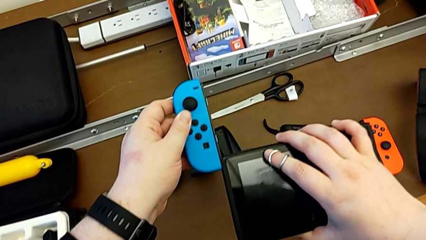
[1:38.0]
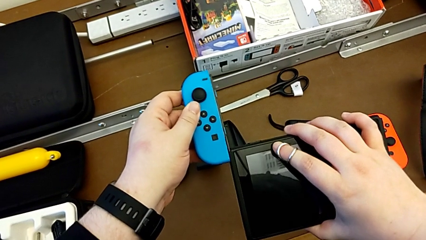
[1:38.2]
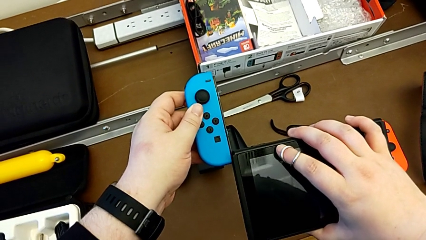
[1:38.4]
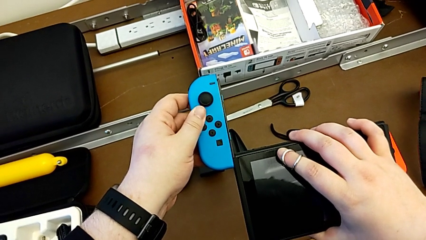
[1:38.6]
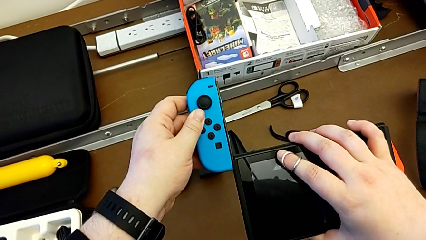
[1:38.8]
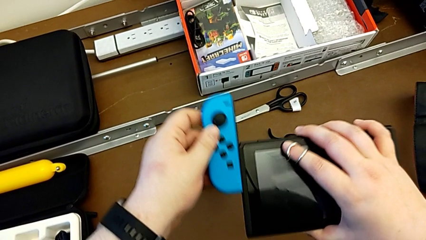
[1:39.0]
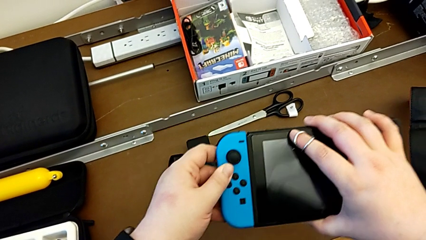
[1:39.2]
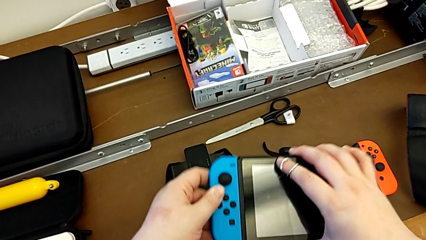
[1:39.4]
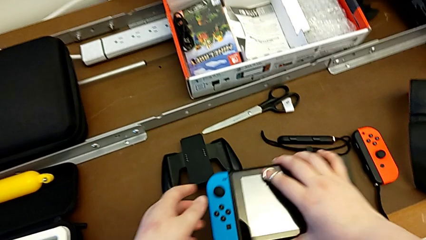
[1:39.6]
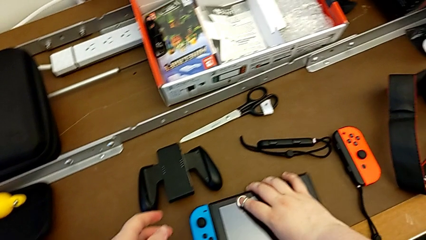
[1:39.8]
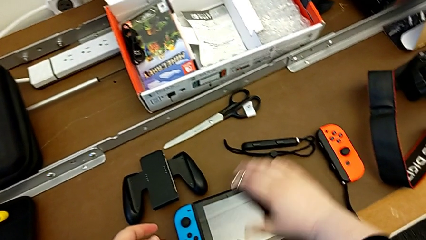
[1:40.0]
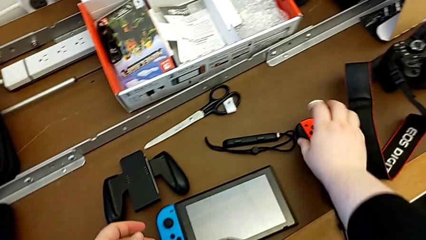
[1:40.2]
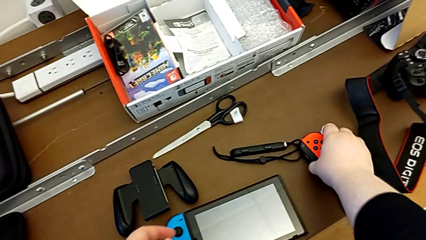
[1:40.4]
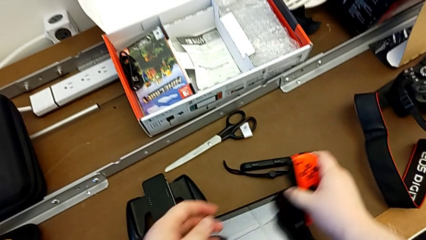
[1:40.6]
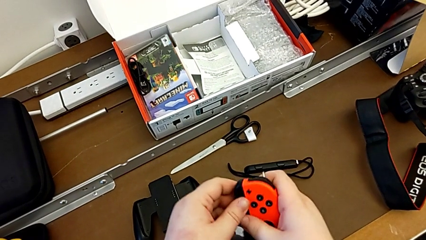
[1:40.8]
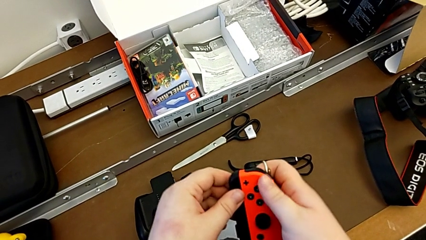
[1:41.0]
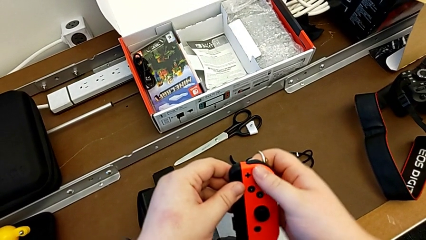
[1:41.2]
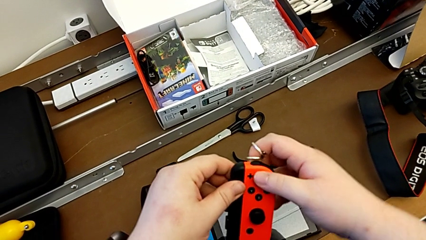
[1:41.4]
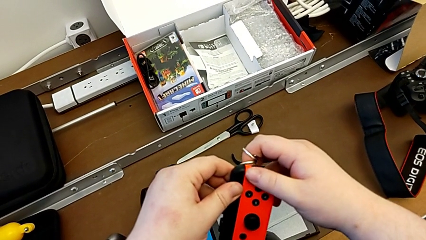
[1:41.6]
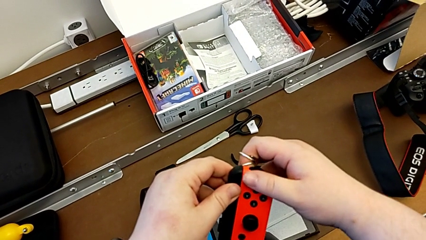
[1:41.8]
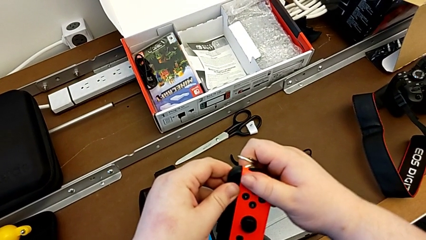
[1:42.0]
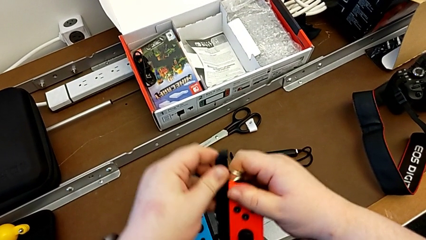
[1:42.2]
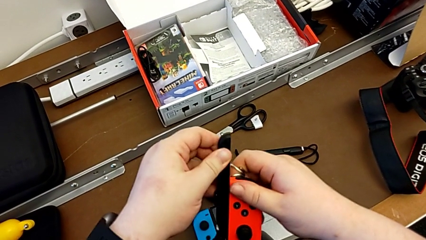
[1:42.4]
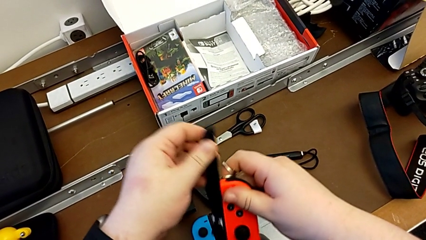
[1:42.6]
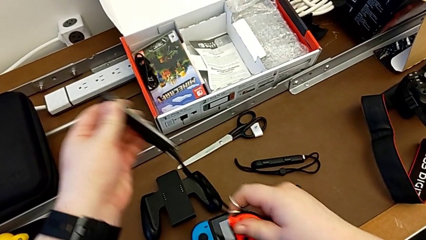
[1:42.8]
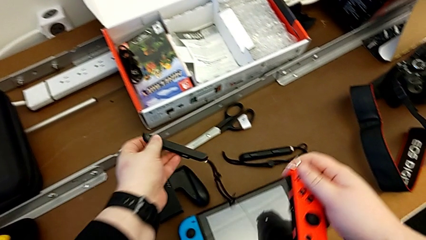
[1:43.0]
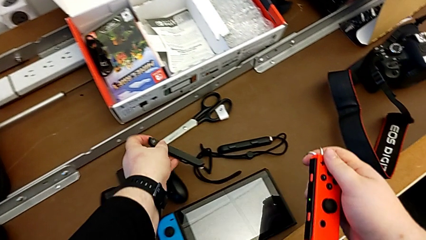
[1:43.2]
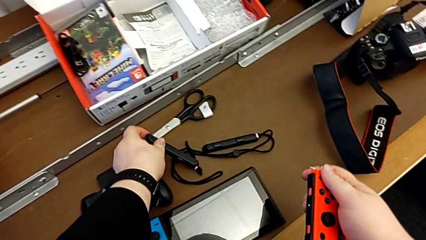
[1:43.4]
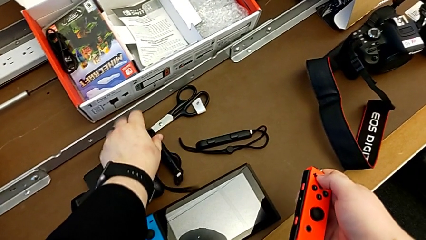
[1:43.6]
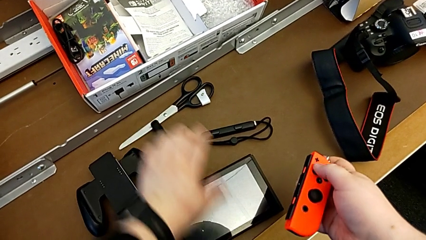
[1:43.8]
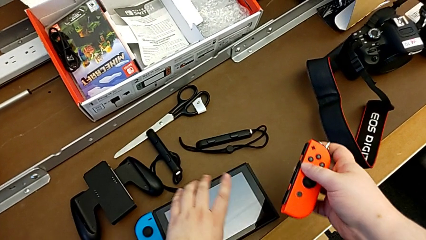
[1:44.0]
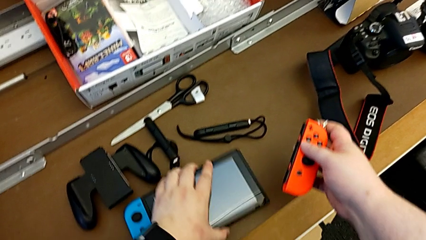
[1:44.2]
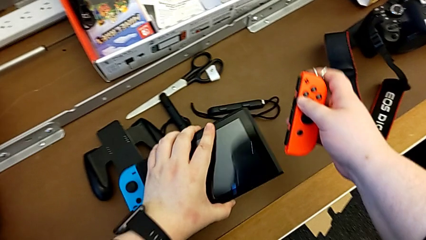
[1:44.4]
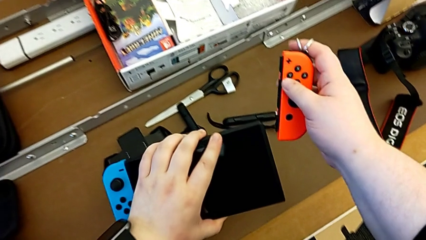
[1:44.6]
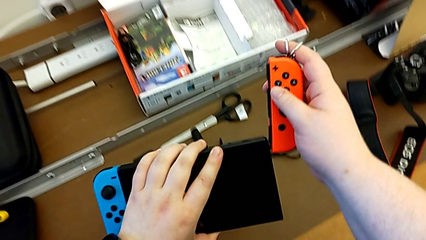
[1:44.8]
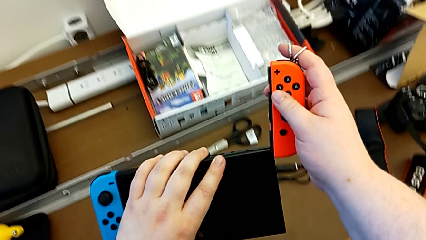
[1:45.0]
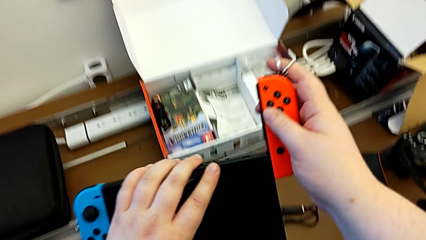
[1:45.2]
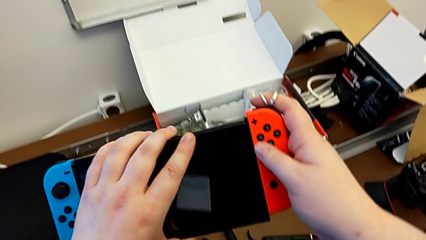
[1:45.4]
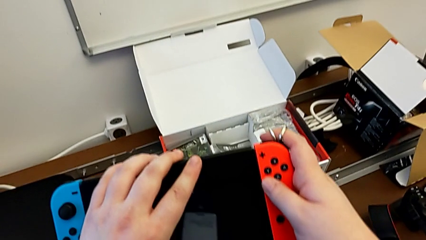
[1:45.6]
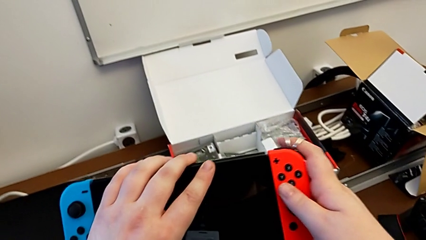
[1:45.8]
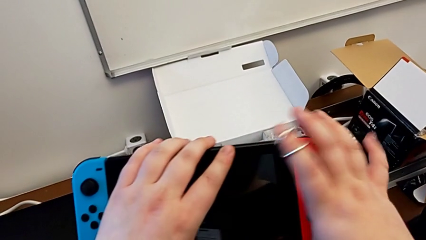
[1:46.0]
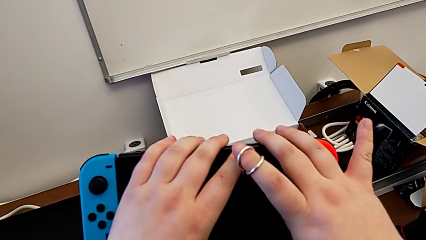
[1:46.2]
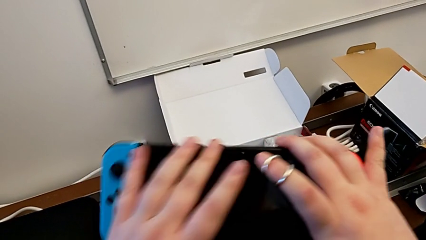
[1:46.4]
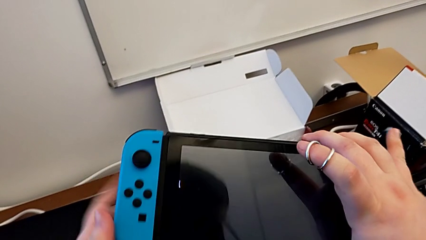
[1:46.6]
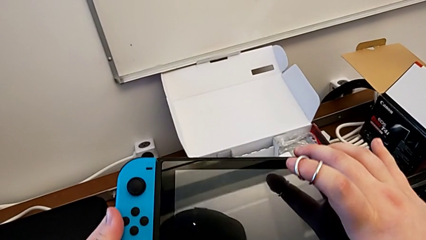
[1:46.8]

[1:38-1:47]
The camera wearer is assembling the Joy-Con controllers into the Nintendo Switch. They assemble the blue Joy-Con controller with the left hand, place the Nintendo Switch with the right hand, grab the red Joy-Con controller with the right hand, press the Joy-Con strap lock, place the Joy-Con strap with the left hand, withdraw it with the left hand, grab the Nintendo Switch and begin to assemble the red Joy-Con controller.

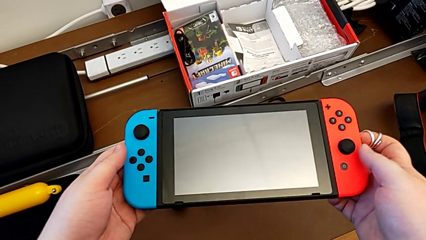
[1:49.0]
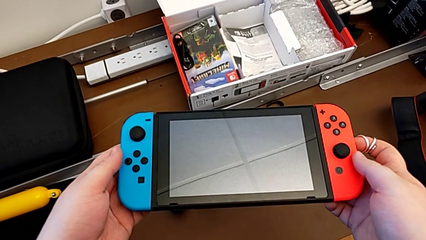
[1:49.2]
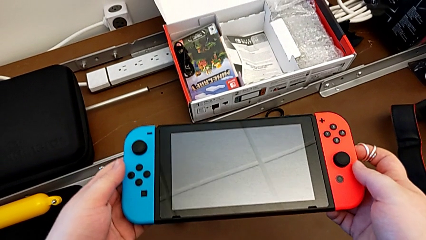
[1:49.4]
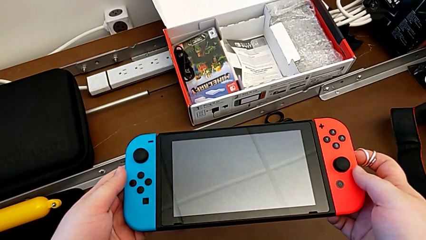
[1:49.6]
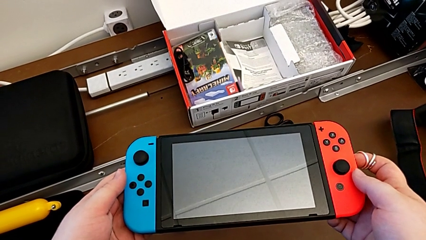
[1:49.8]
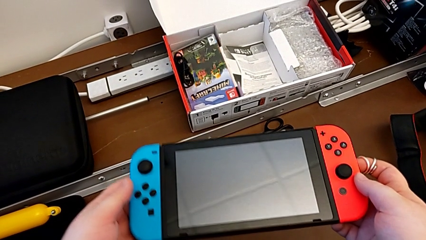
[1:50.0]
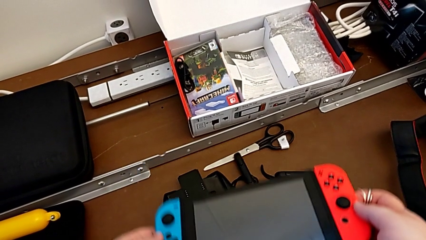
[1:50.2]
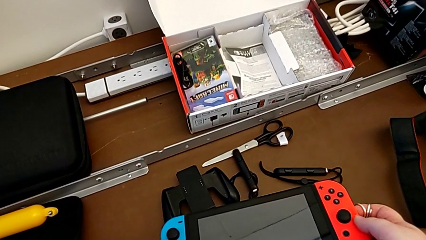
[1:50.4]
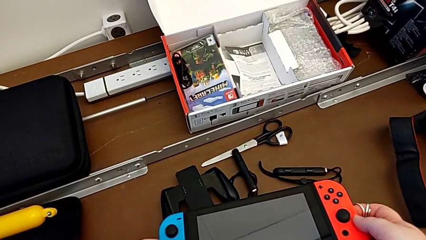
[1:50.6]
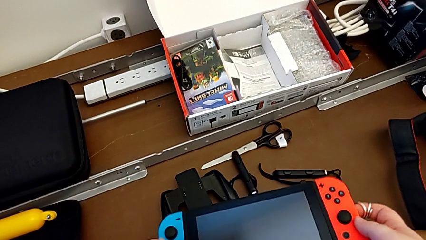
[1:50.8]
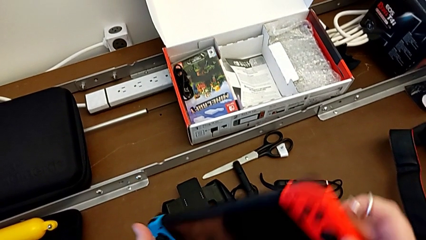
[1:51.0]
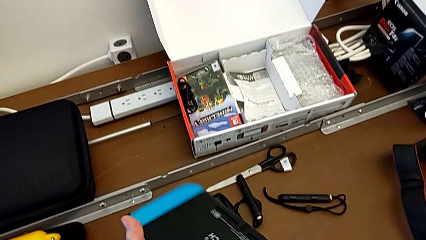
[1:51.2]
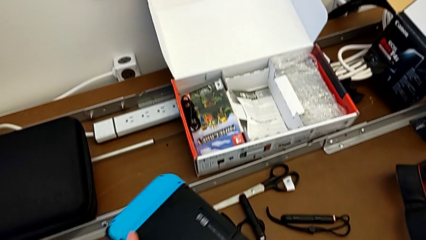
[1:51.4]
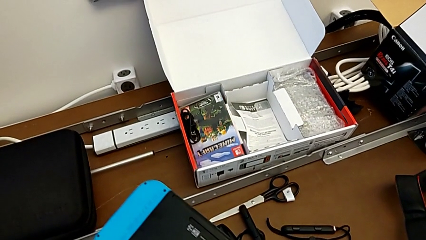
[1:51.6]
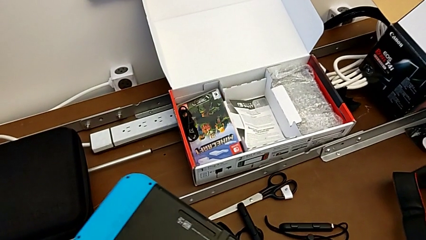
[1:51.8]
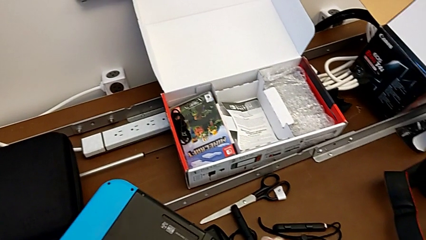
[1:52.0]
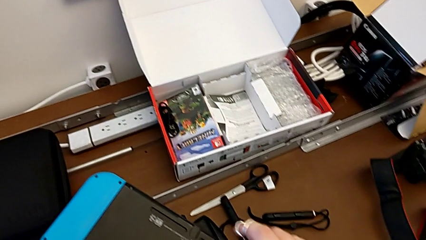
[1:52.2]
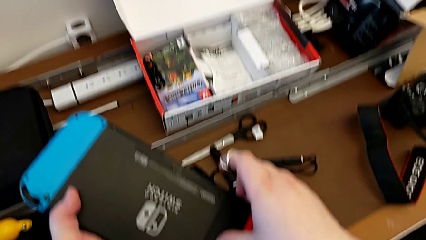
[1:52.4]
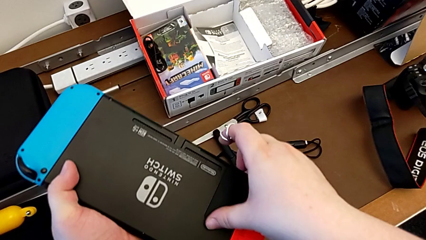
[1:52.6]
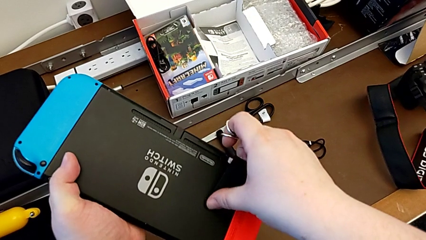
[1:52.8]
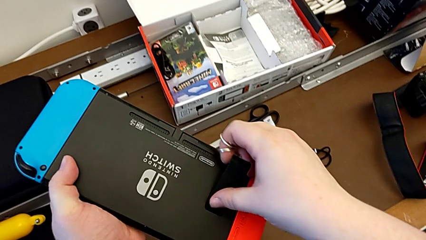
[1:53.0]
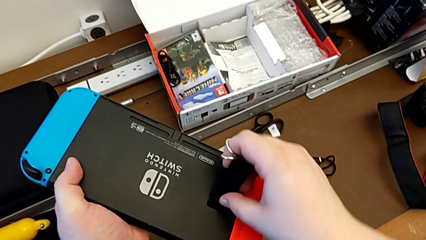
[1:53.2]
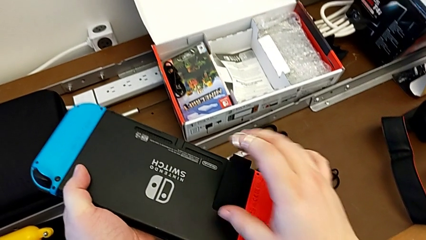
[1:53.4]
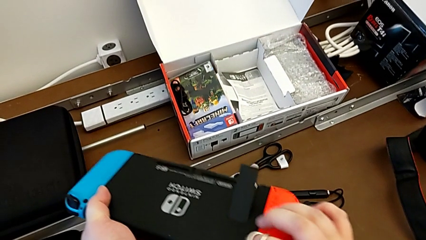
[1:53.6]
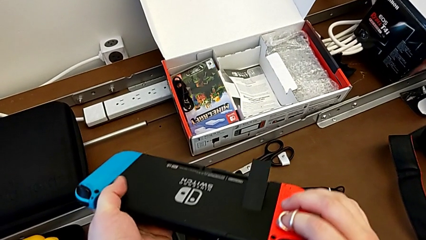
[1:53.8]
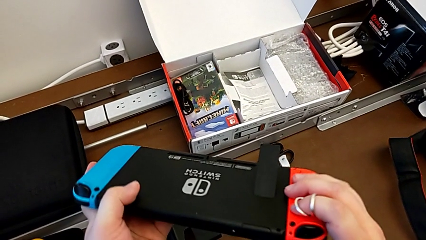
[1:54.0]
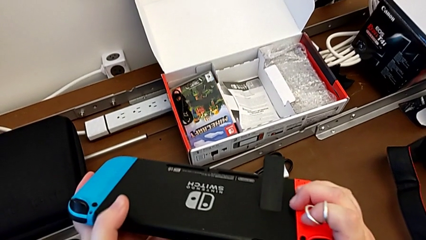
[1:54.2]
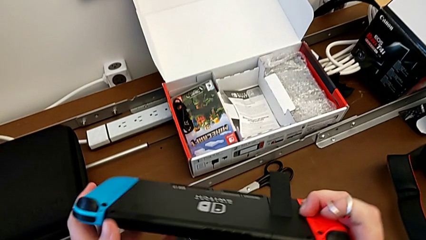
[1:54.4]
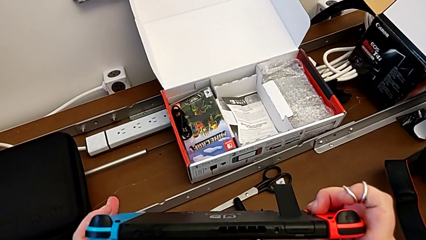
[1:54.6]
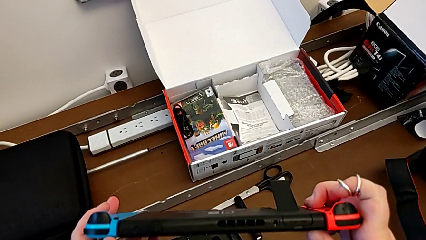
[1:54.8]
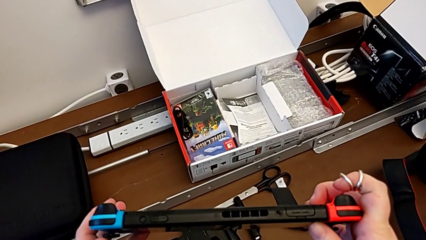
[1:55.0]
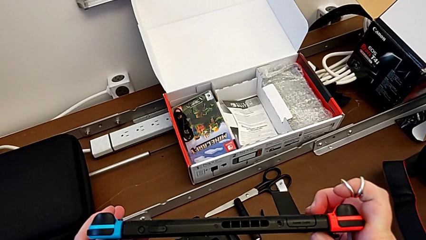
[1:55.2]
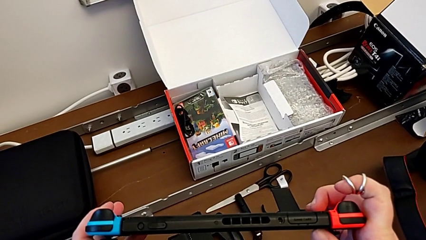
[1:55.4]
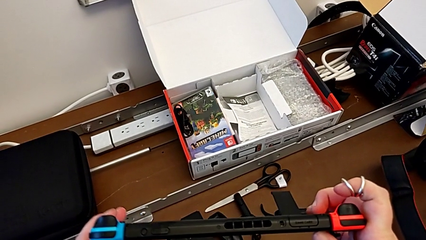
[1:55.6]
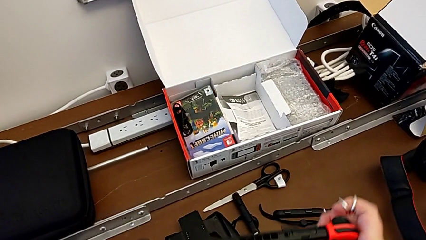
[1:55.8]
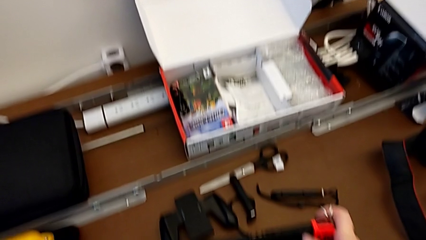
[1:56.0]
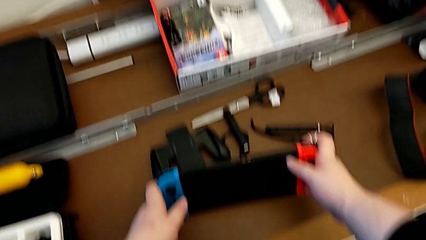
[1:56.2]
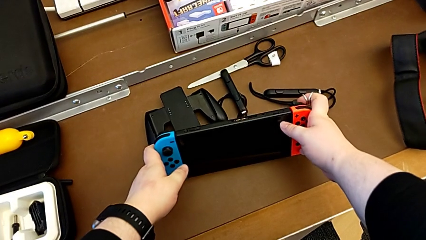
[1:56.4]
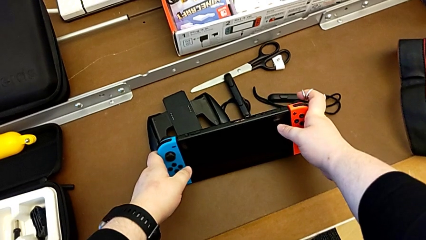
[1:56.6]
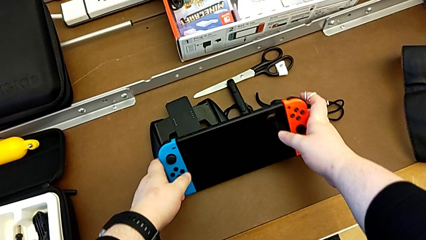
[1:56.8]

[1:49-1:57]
The camera wearer is opening the kickstand on the back of the Nintendo Switch. They flip the Nintendo Switch, grab the kickstand, open it and begin to place the Nintendo Switch.
